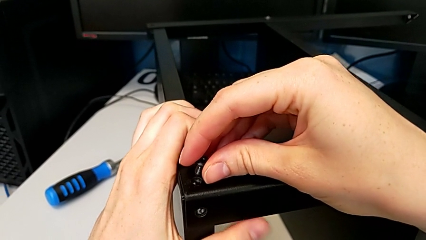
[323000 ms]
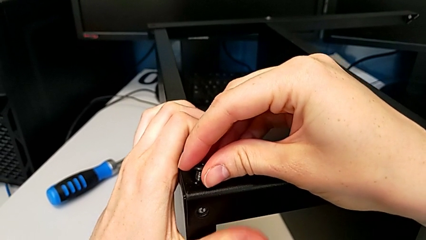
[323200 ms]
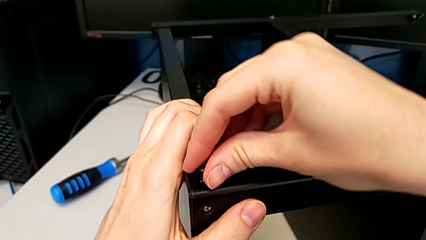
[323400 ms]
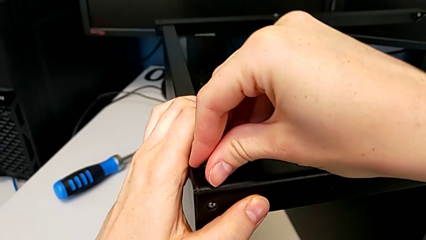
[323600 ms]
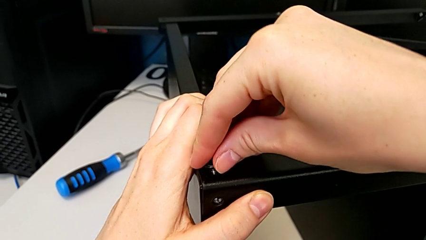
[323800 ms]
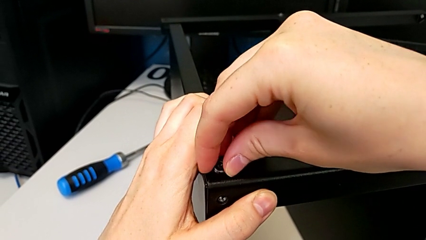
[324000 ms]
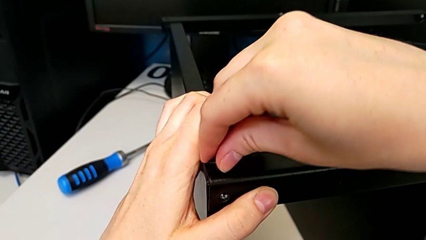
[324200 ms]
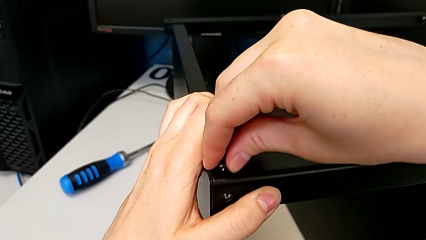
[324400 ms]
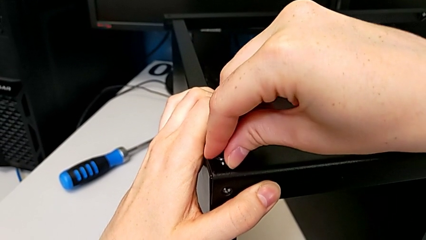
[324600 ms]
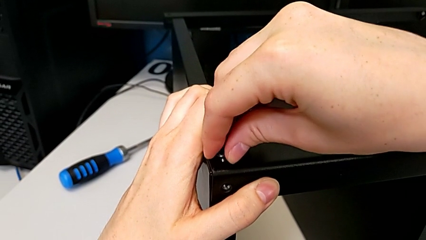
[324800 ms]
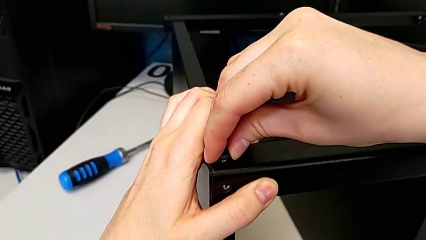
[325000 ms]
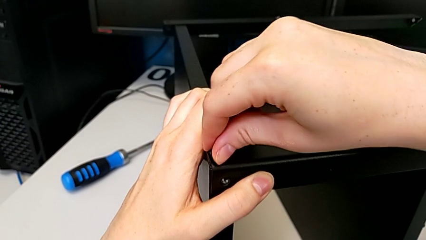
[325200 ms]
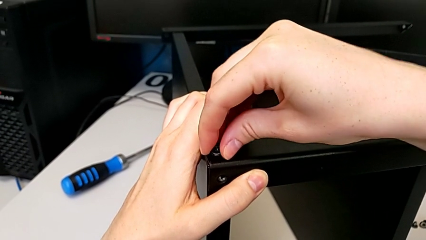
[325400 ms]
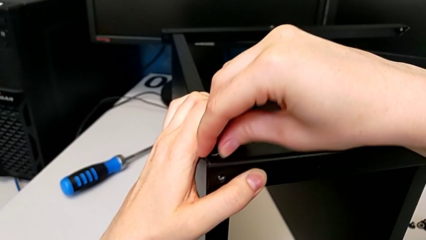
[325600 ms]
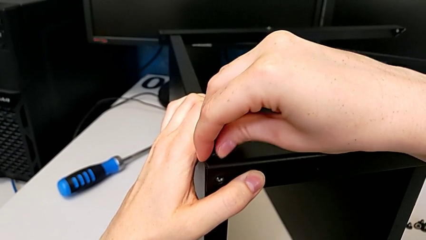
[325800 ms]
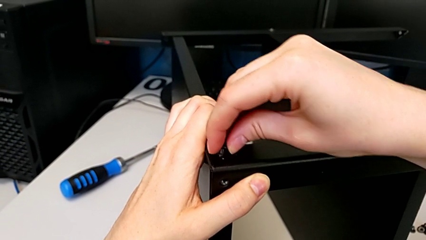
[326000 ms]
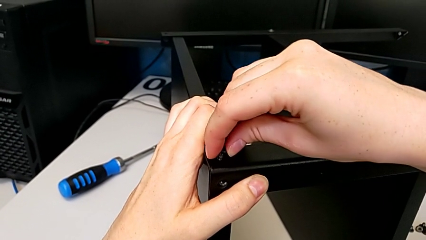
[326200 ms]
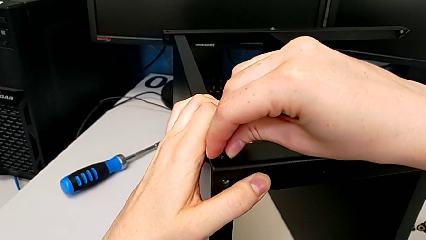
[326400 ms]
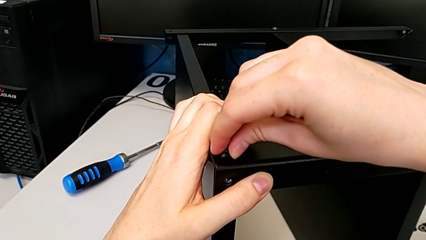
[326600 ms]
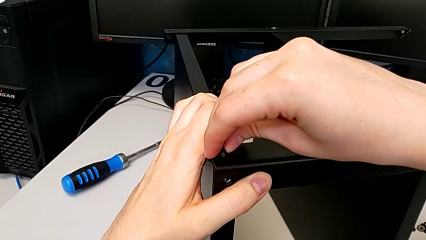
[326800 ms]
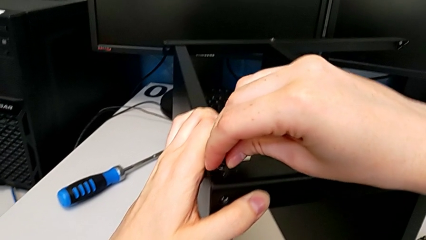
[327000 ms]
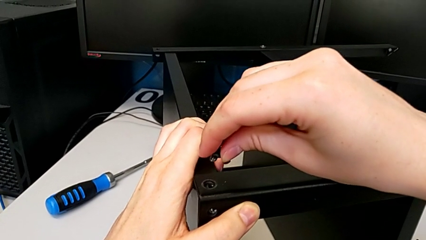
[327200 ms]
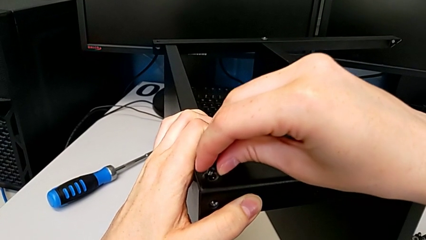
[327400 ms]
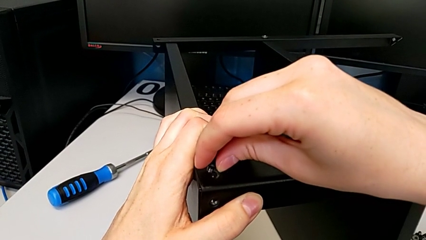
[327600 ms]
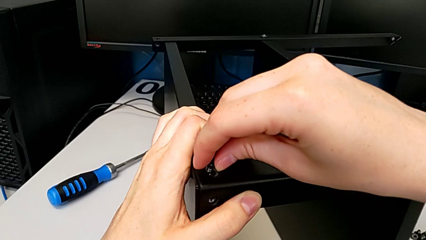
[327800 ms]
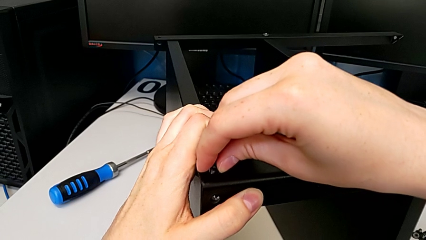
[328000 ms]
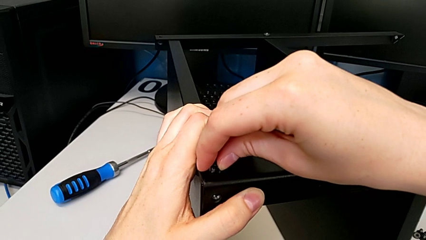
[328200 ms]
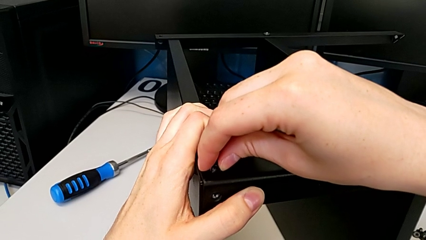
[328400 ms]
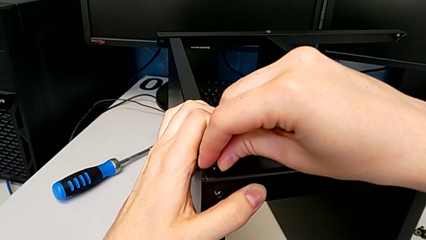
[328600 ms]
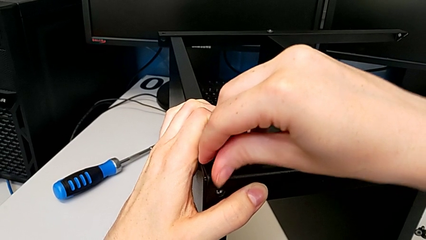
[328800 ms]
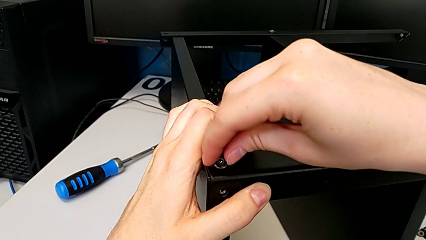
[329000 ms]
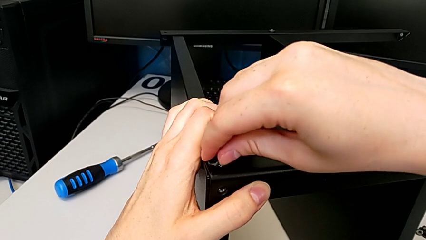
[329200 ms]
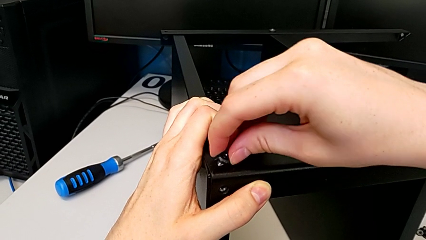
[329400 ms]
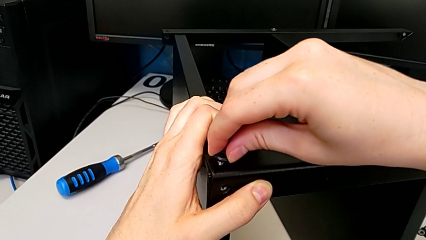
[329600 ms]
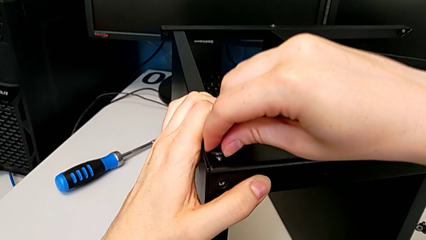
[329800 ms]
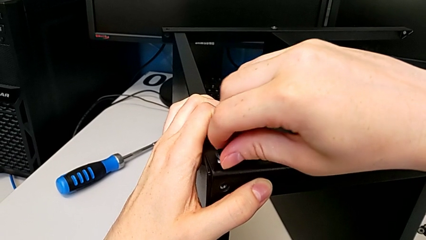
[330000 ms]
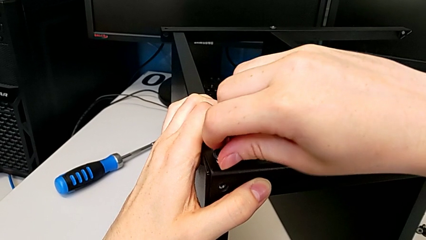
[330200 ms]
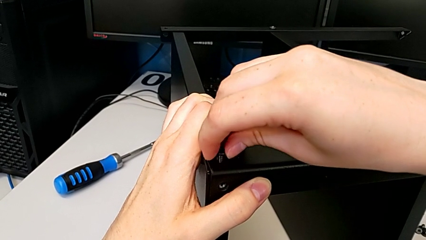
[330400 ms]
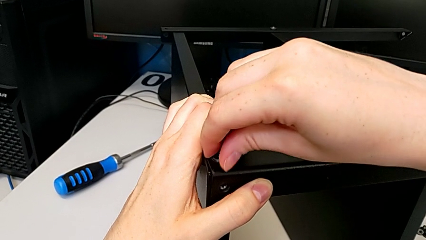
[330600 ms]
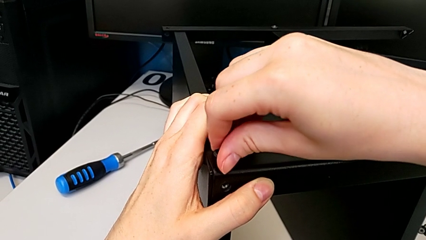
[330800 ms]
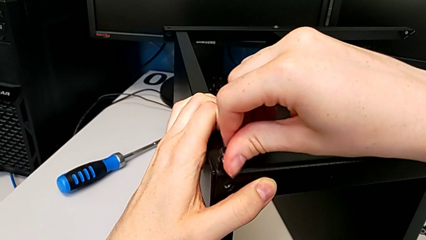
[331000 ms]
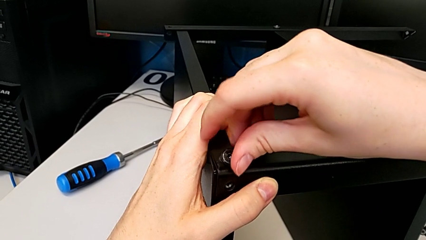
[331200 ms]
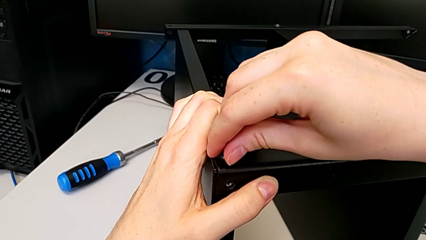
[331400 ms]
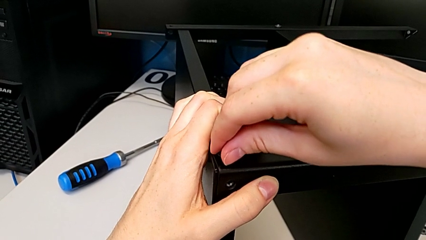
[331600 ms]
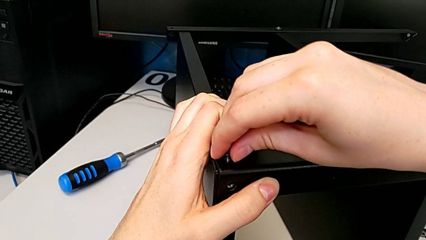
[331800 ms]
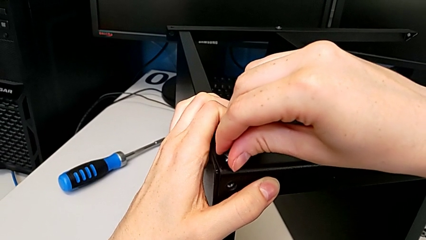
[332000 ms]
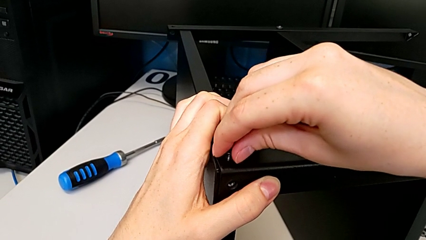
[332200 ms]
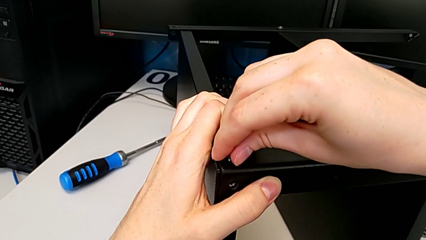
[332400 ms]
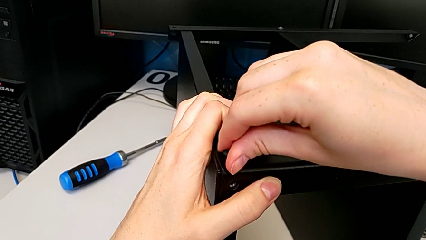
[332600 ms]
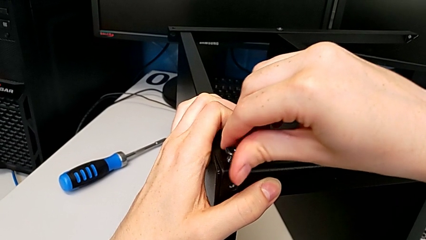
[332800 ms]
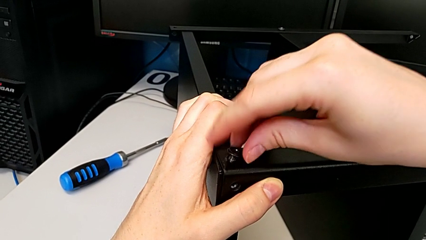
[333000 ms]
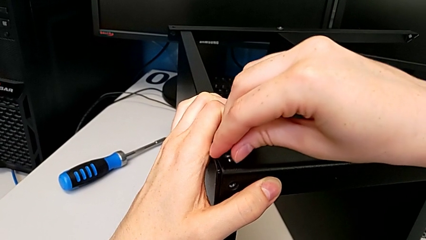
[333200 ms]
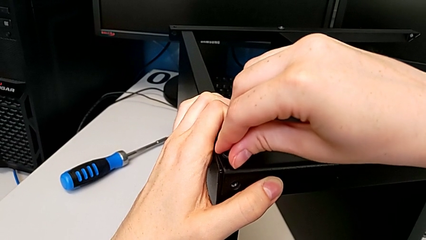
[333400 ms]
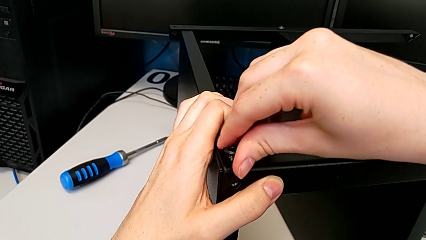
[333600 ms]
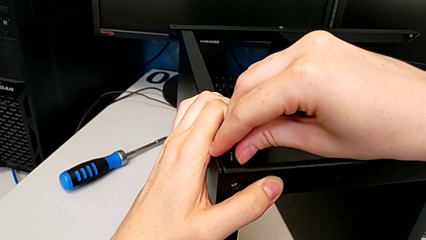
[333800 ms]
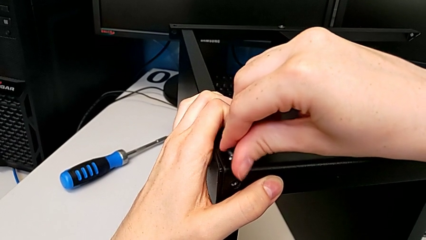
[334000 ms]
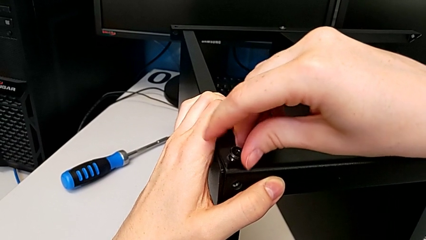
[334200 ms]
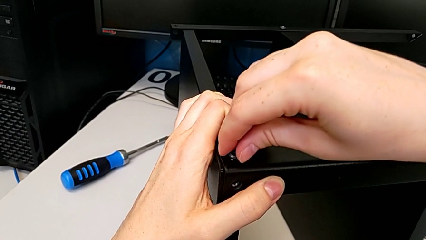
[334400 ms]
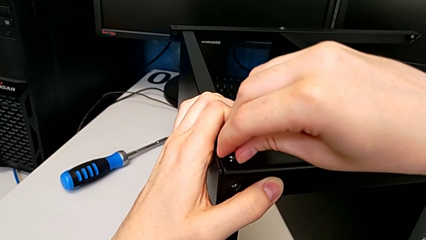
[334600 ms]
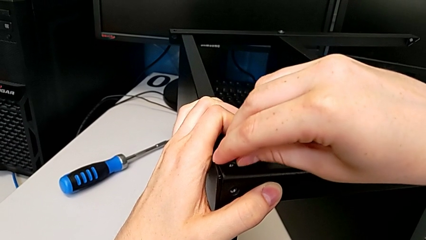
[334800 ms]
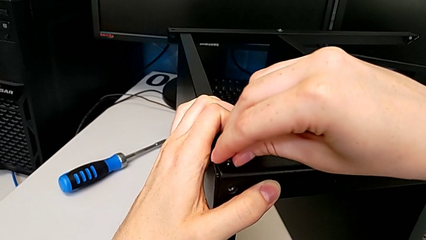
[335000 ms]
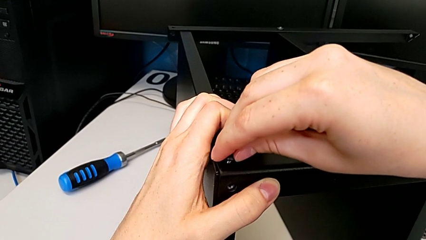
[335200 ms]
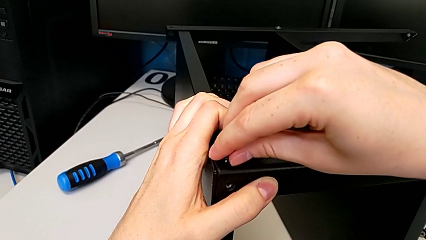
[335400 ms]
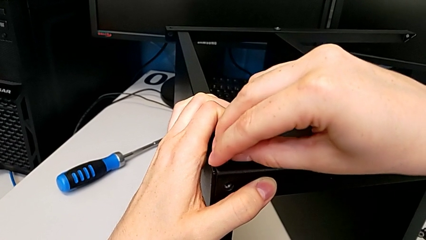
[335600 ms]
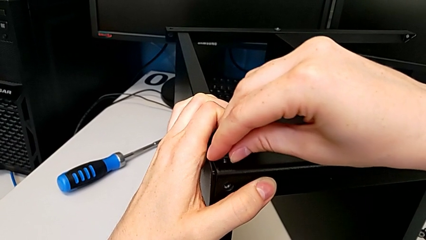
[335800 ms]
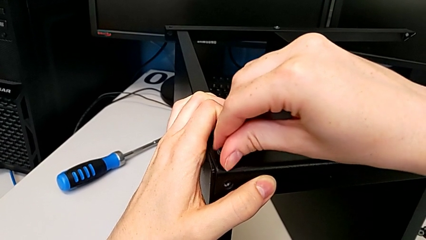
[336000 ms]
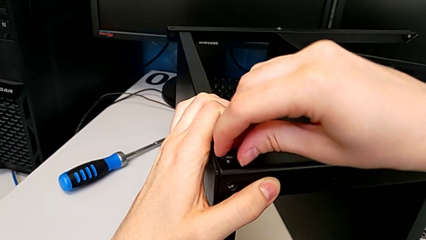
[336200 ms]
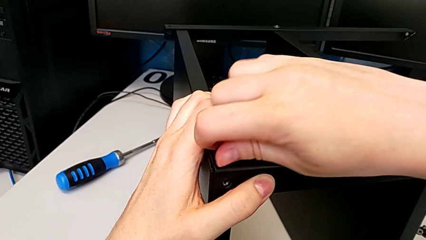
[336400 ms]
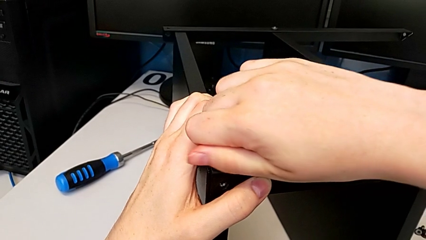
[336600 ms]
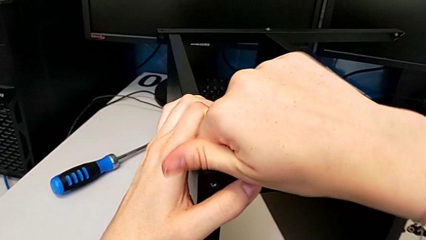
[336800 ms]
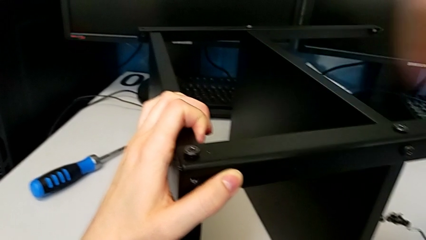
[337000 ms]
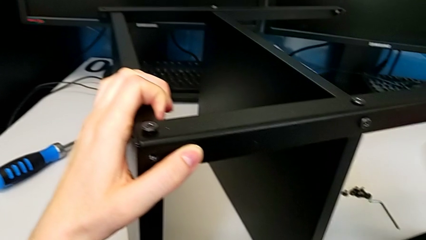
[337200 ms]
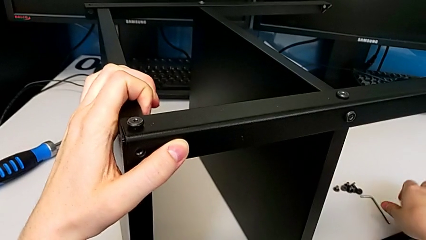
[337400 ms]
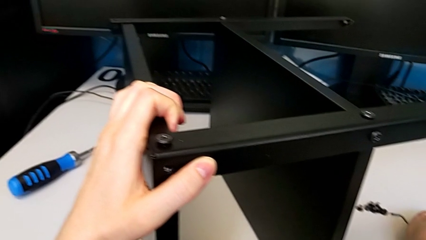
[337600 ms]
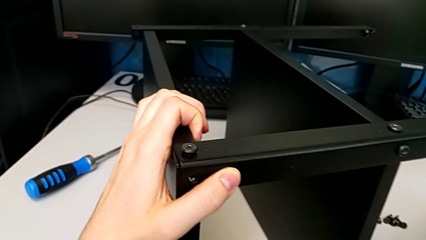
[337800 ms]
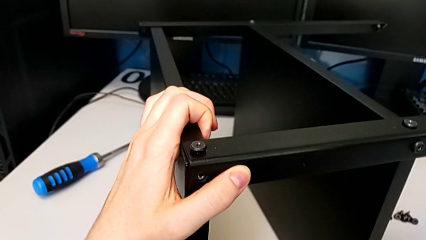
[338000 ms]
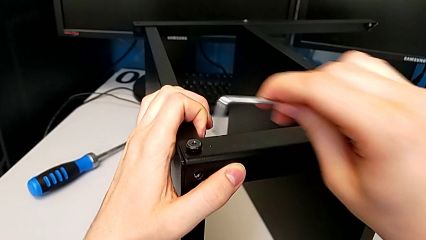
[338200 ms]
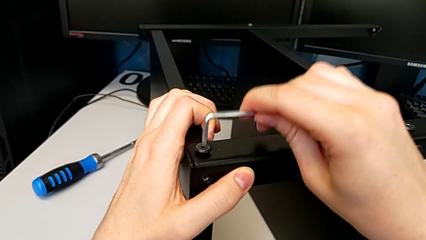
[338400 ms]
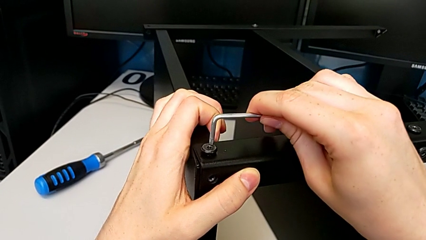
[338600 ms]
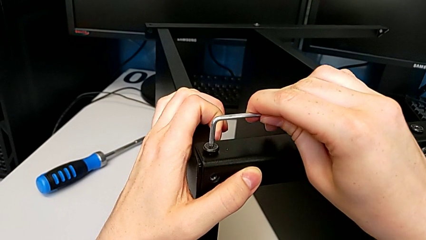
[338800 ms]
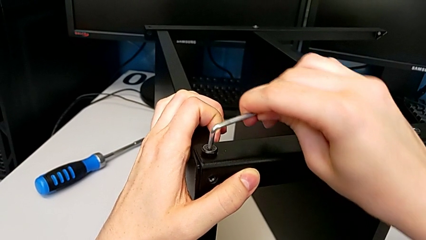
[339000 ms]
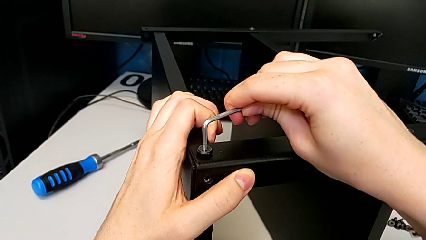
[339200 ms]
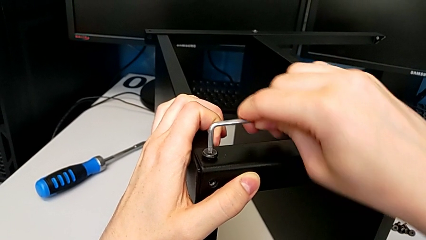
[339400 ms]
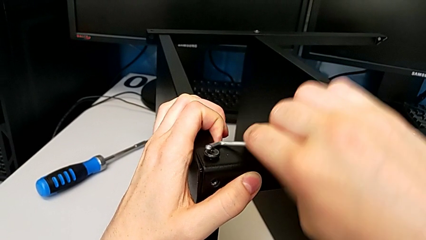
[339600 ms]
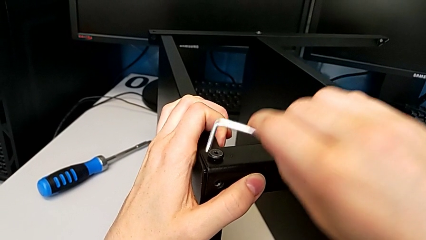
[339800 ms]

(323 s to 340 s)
The camera wearer is screwing the top shelf to the first leg. They insert the first hex socket head, screw it, grab the Allen wrench and begin to screw the first hex socket head.
